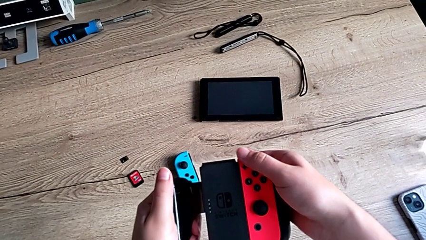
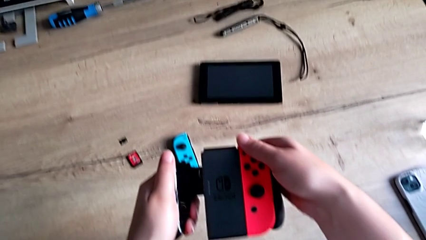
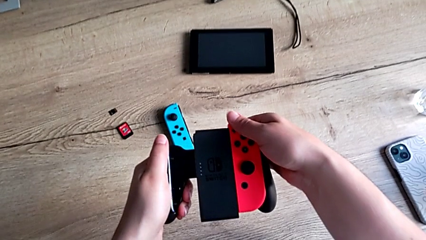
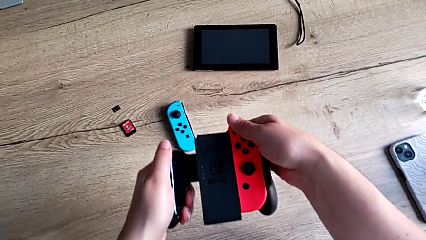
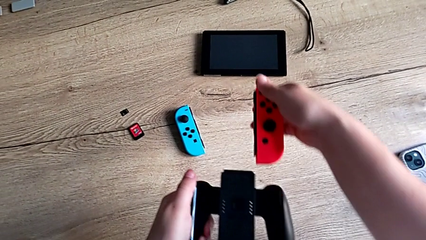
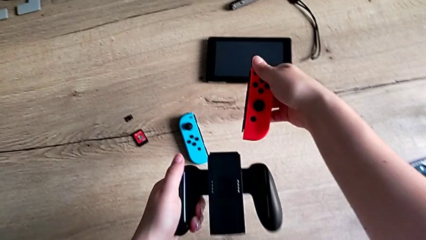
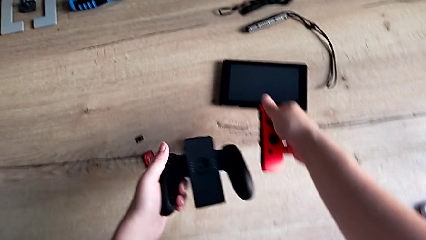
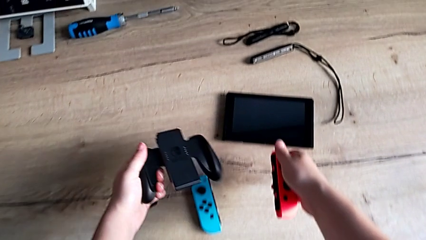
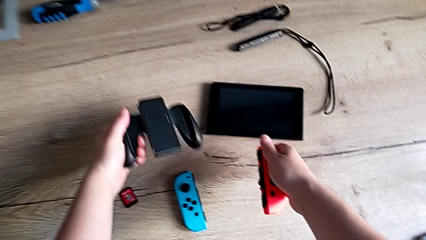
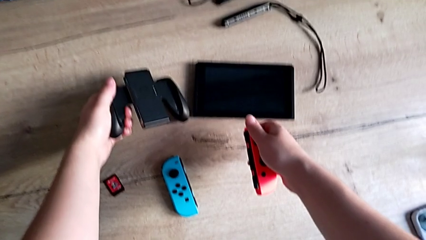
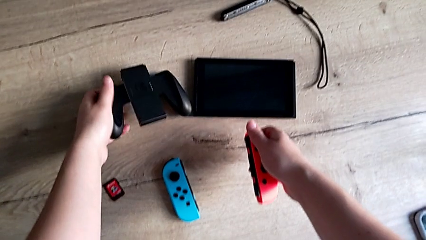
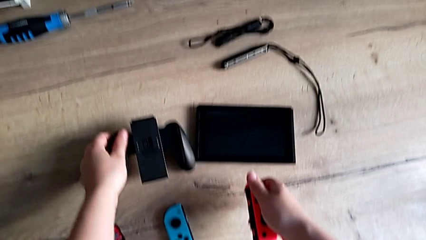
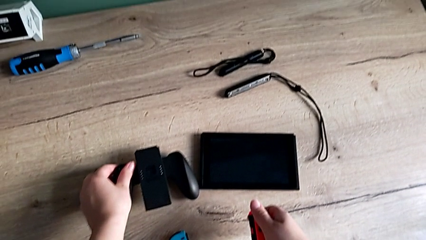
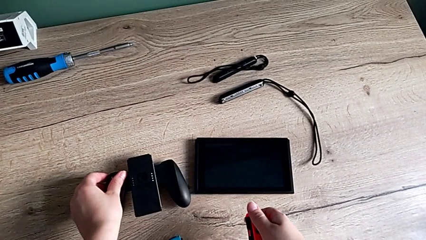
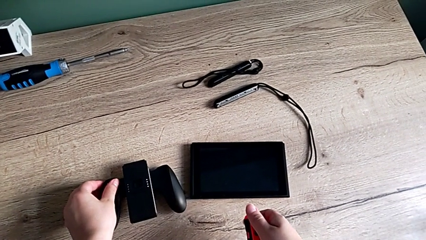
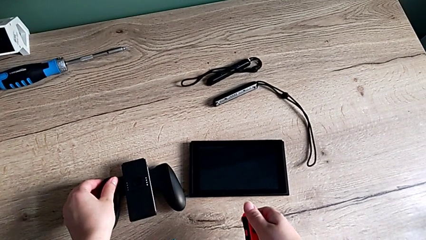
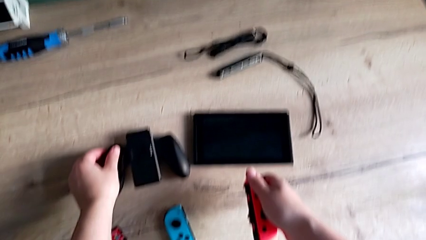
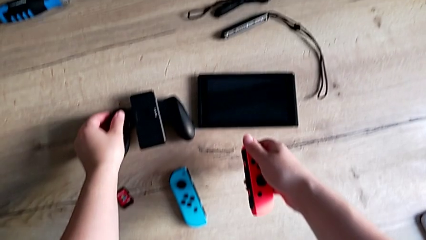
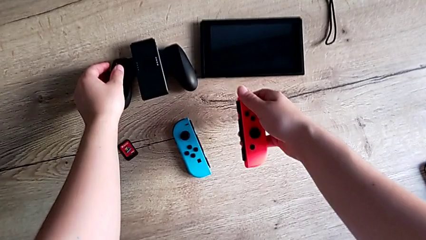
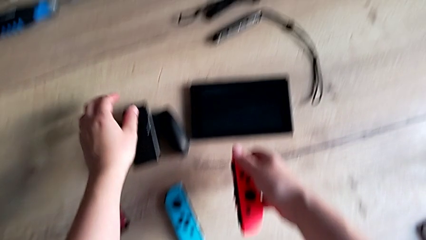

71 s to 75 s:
The camera wearer is detaching the joycons from the comfort grip. They withdraw the red Joy-Con controller and place the comfort grip.

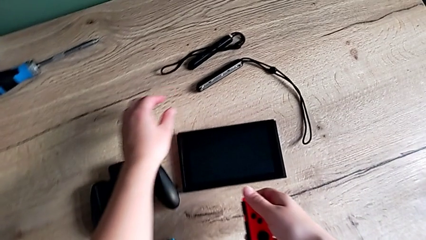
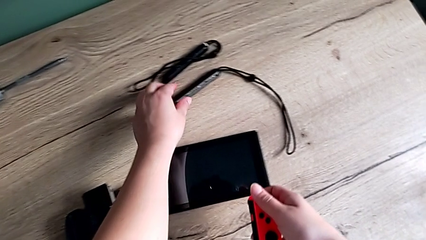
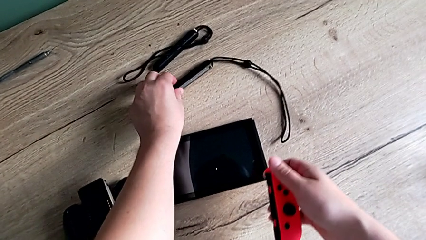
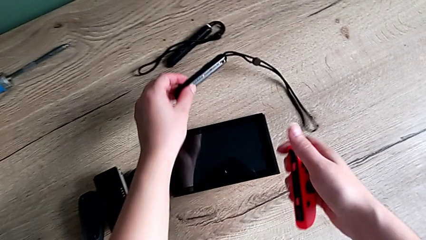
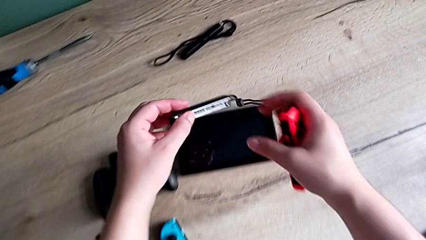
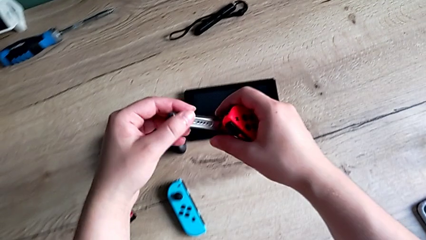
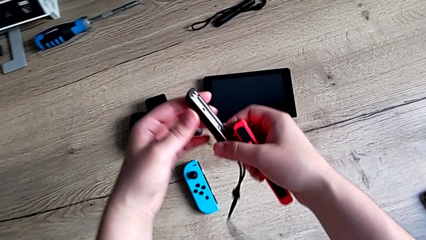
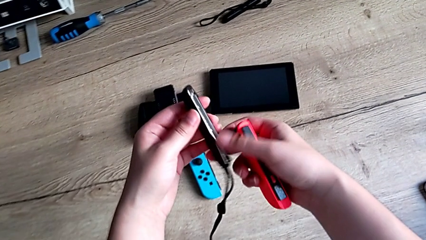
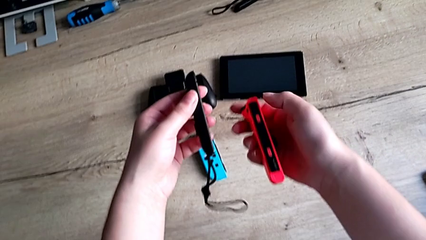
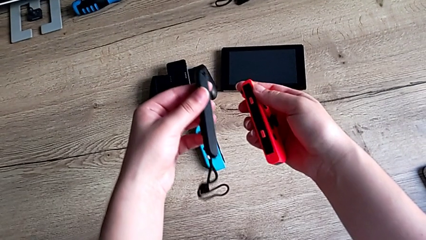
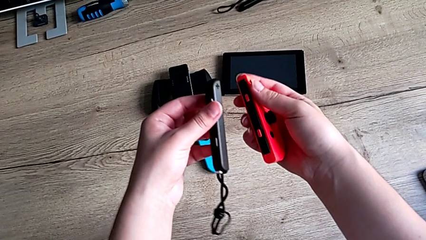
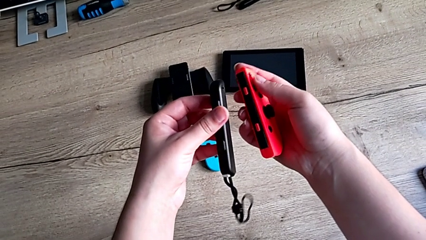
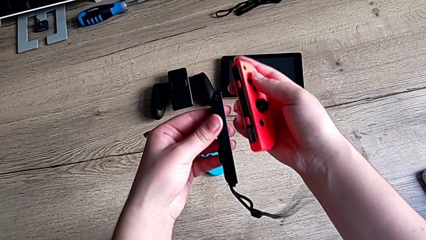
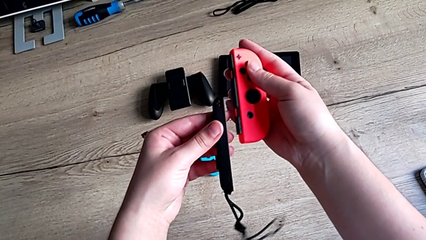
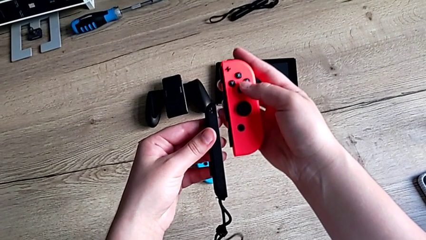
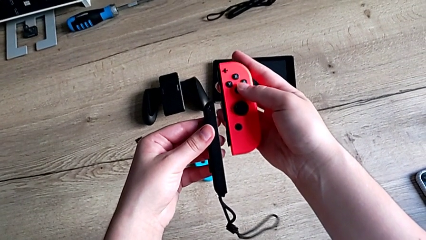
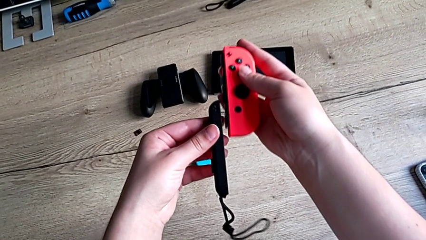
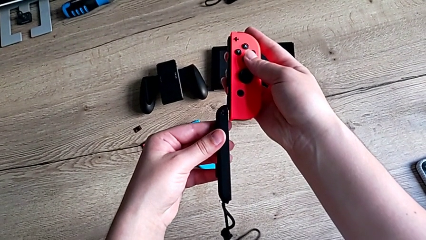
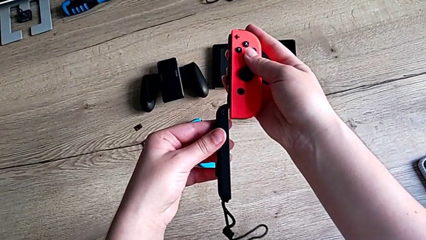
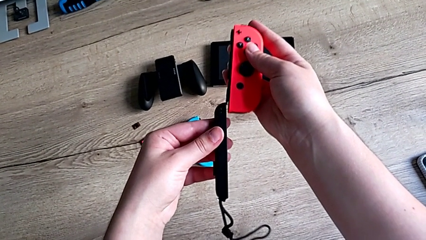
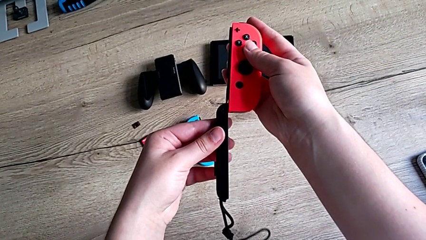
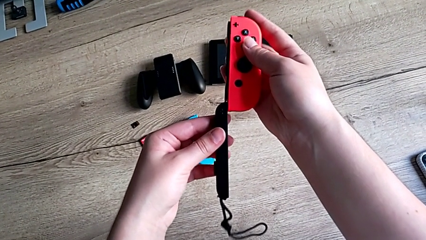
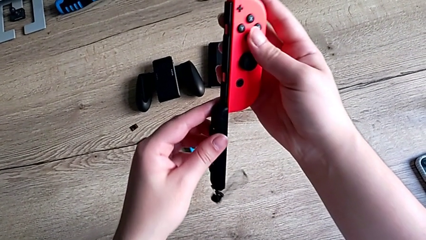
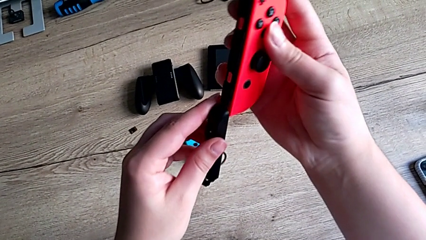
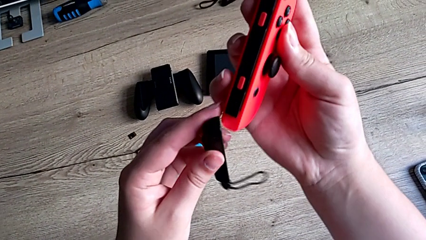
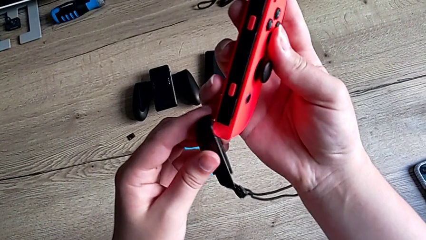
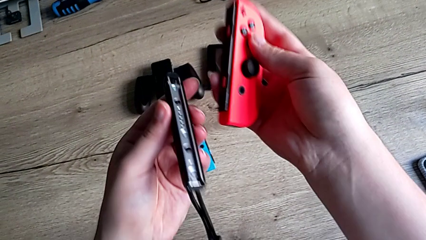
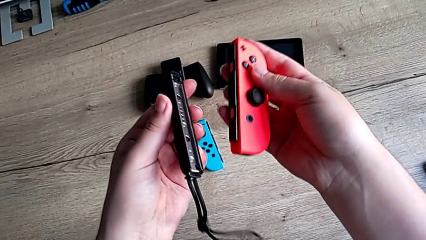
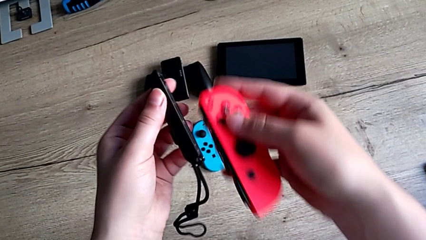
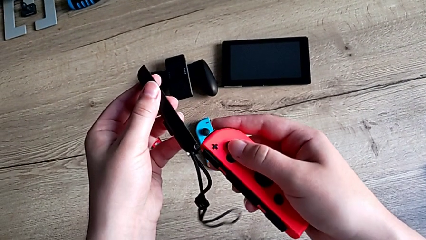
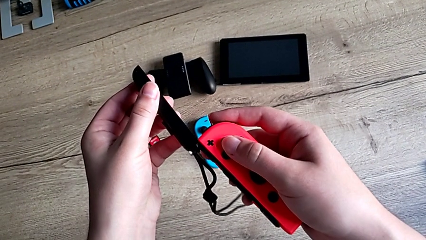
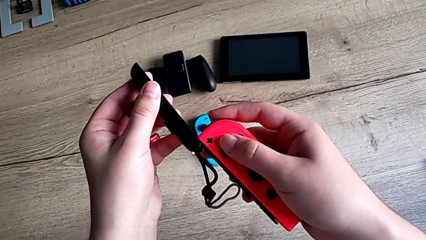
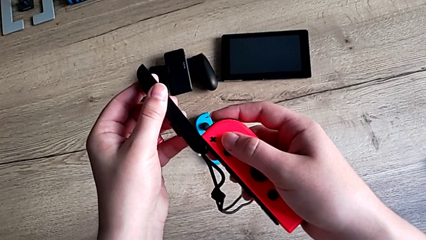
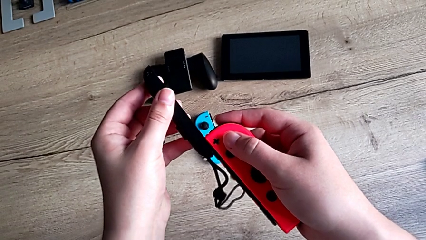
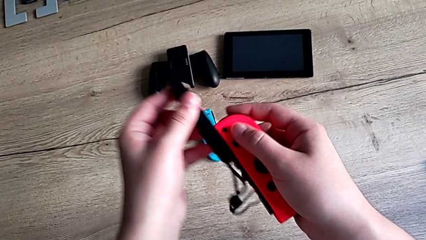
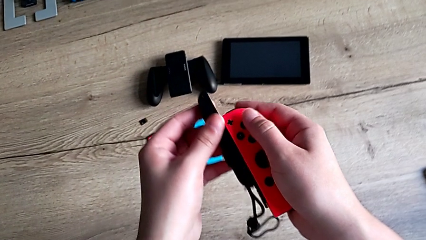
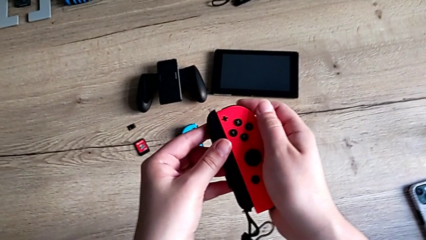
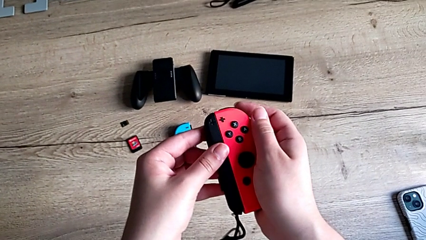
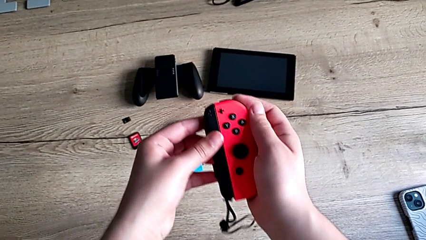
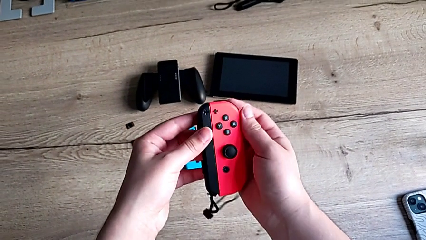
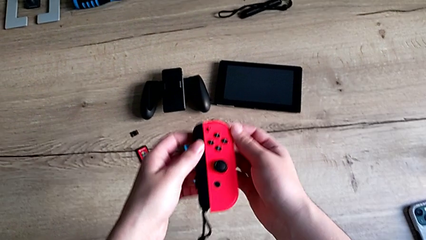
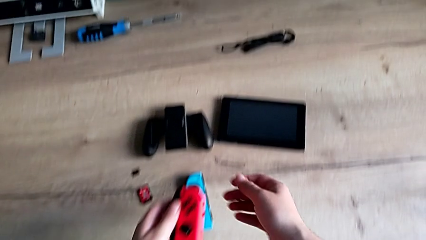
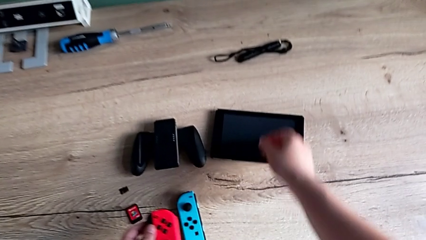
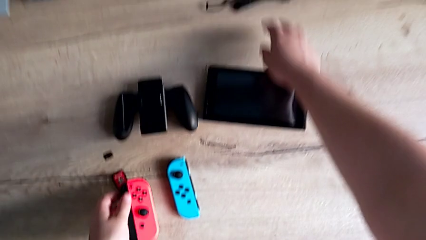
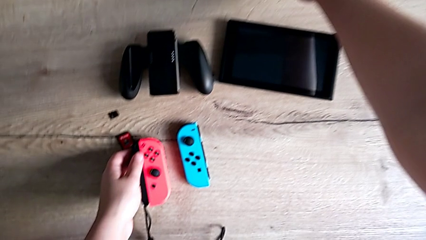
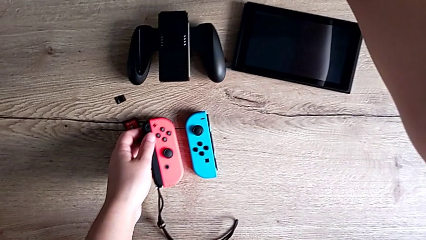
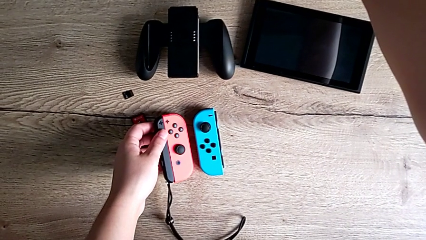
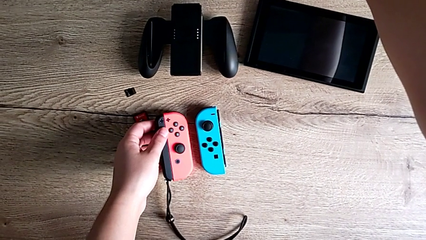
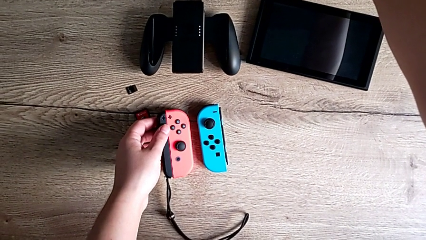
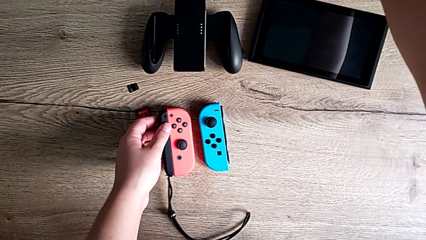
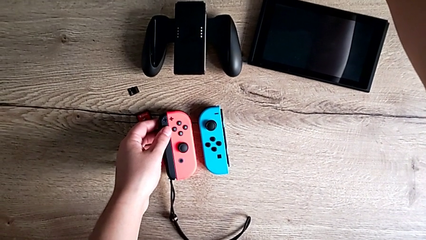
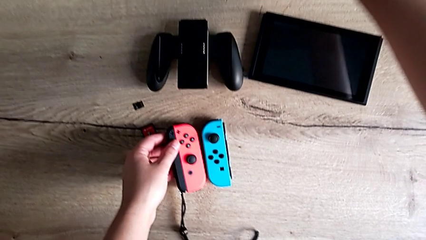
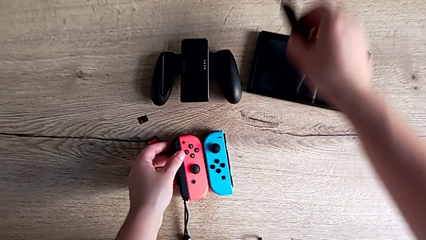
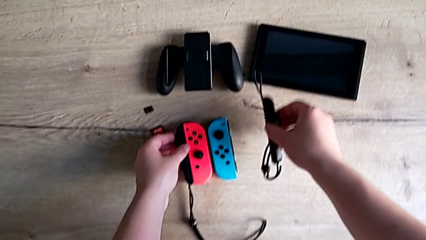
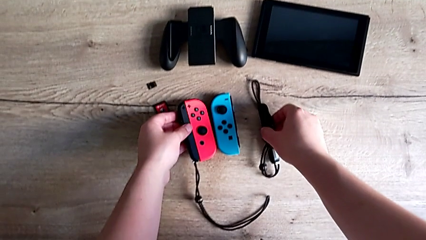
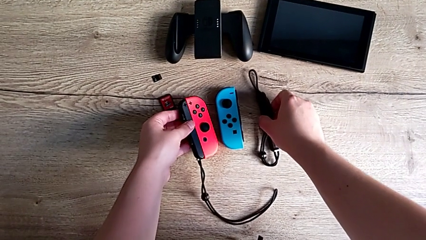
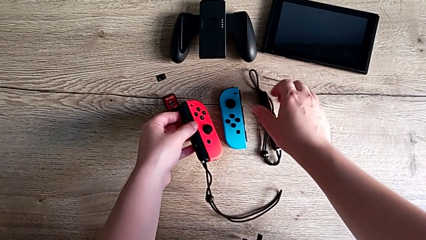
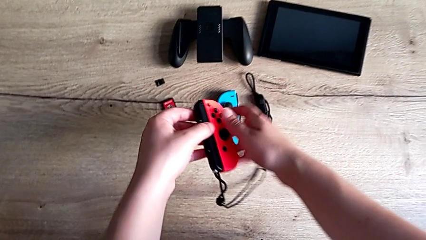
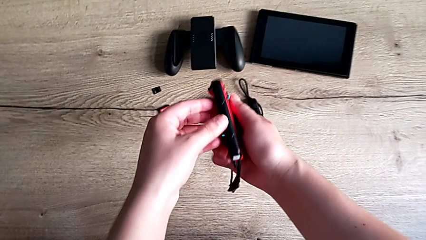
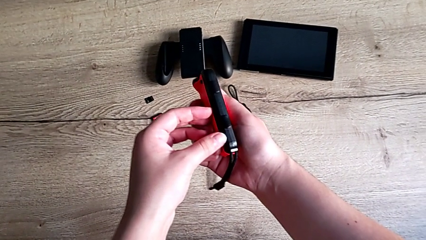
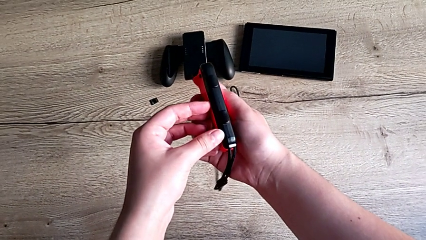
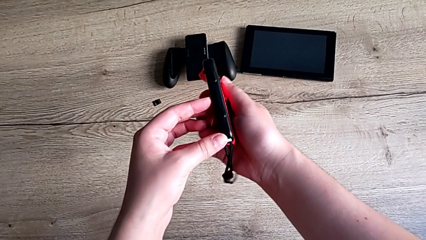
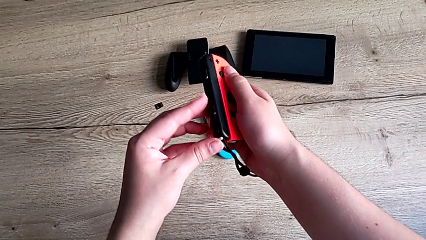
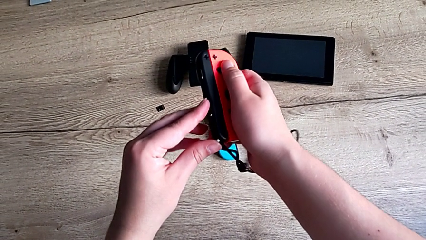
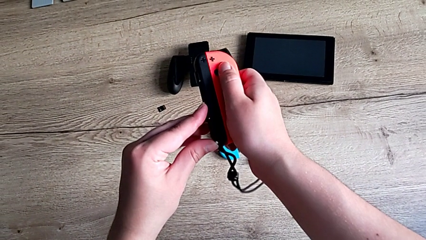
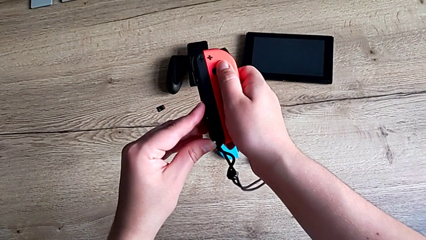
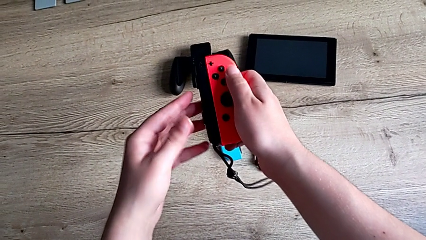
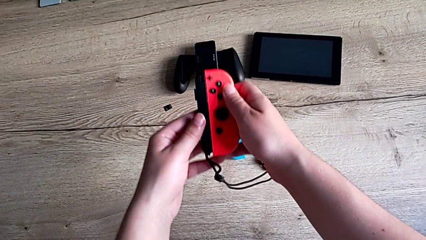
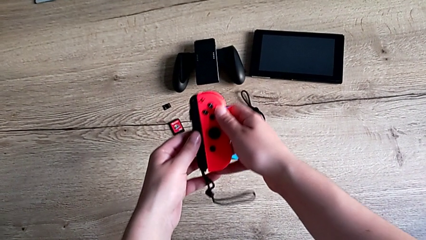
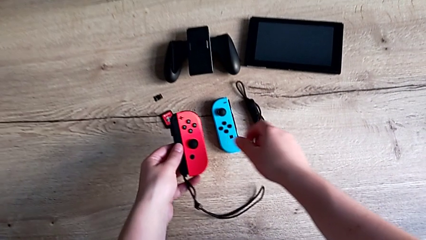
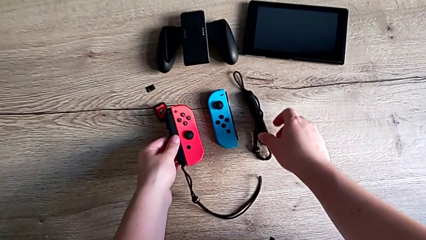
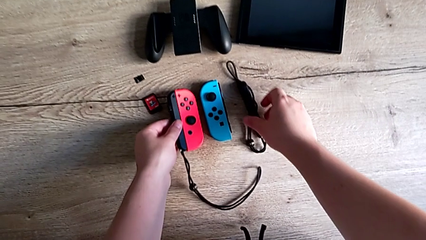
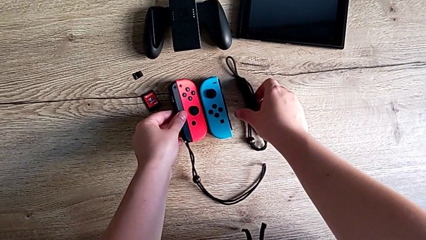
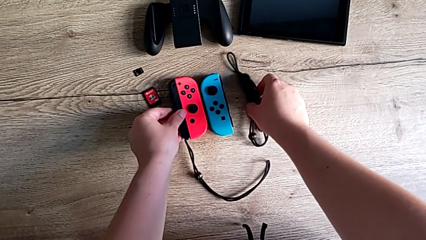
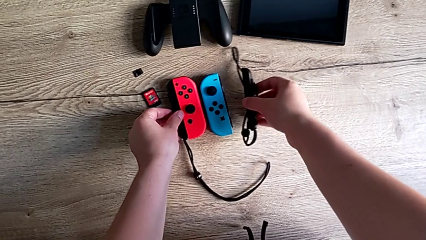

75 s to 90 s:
The camera wearer is attaching the joycons to the joycon strap. They grab the Joy-Con strap, assemble it, slide the right Joy-Con controller, place the red Joy-Con controller, grab the Joy-Con strap and lock the Joy-Con strap lock.
